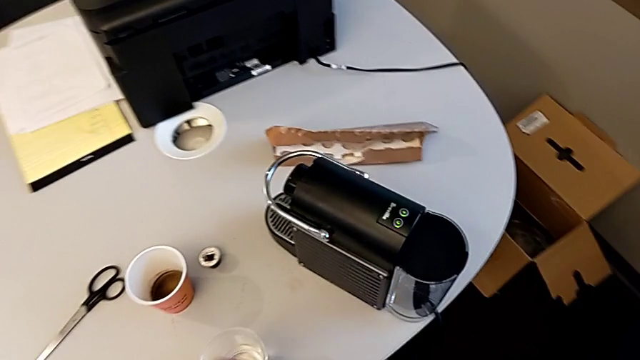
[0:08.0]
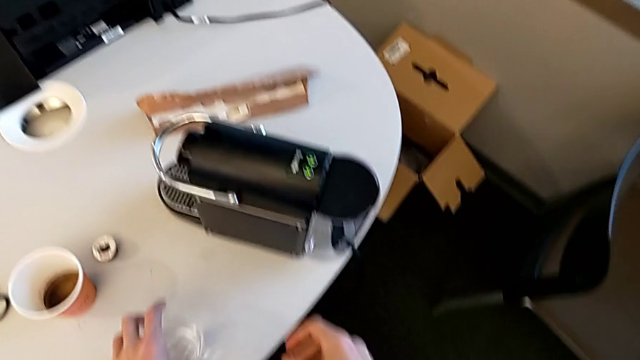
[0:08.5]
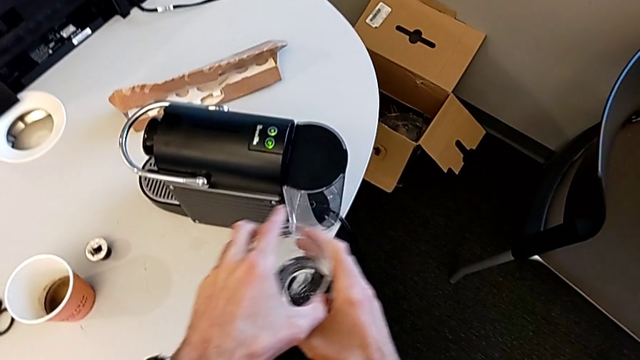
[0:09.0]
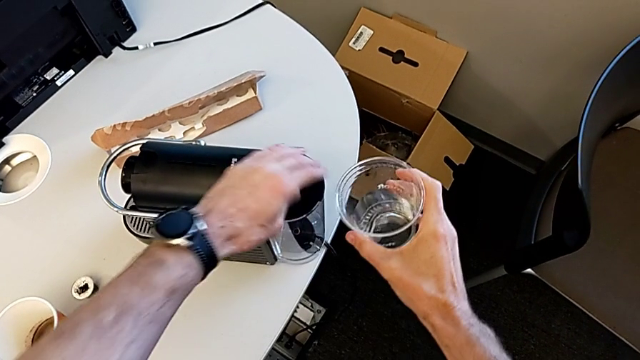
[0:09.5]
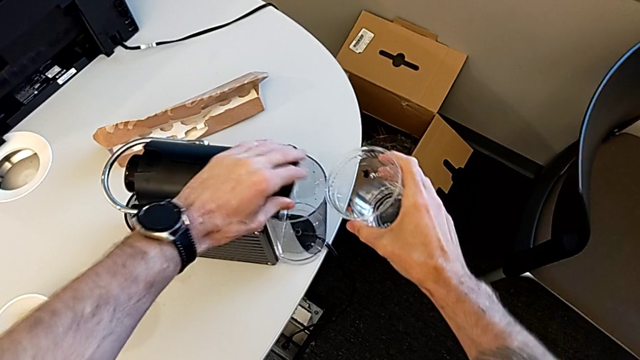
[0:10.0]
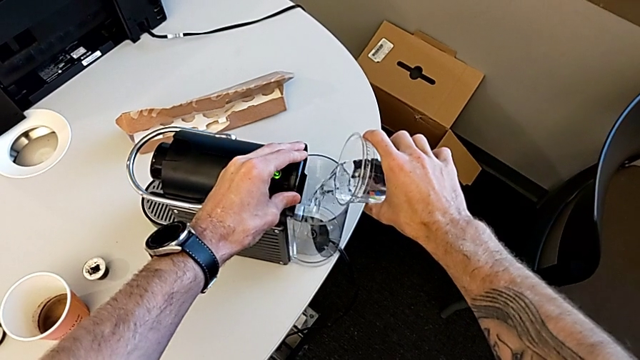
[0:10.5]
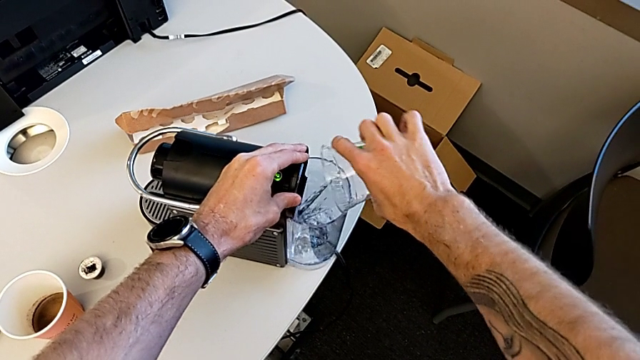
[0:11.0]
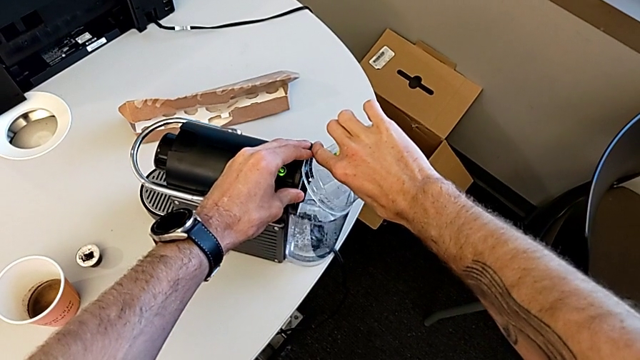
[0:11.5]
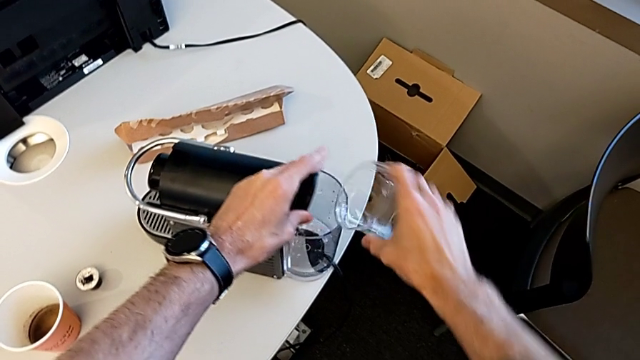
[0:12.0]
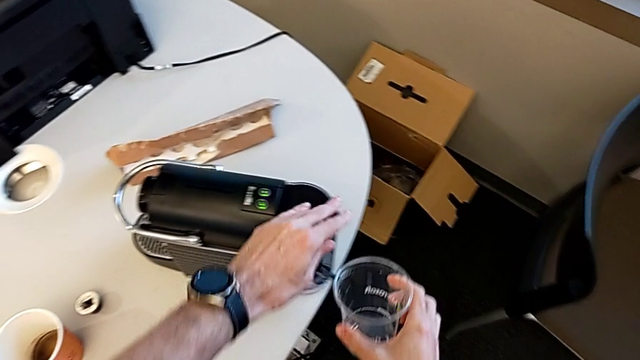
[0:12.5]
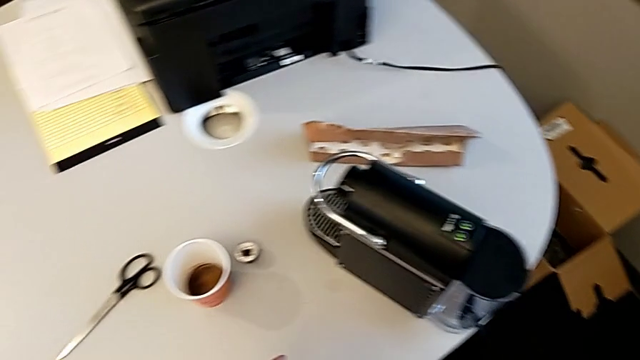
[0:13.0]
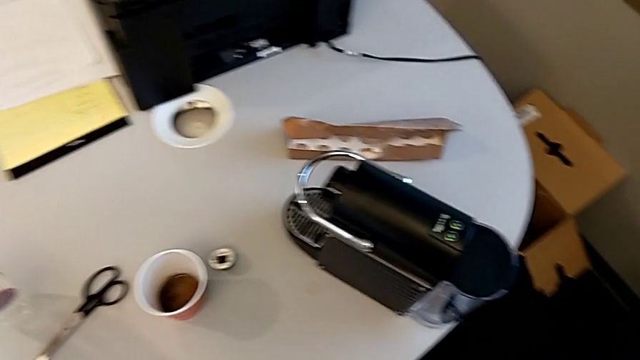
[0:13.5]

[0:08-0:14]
The camera wearer fills the container with water. They open the lid, load the water container, close the lid and place the cup.

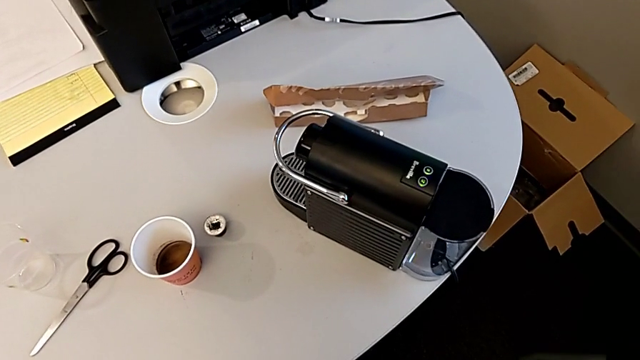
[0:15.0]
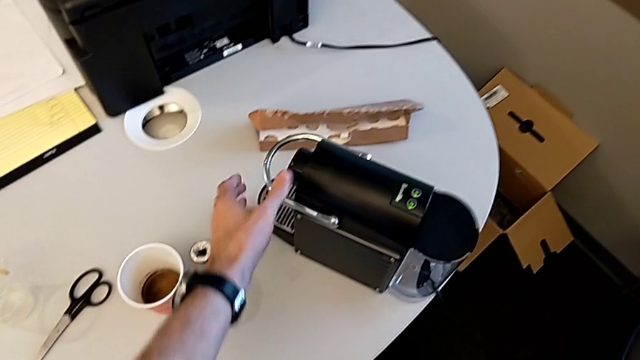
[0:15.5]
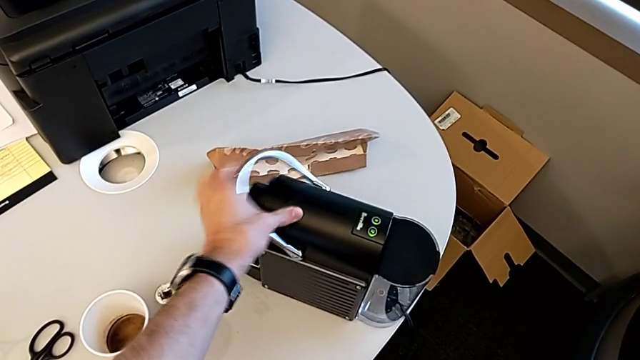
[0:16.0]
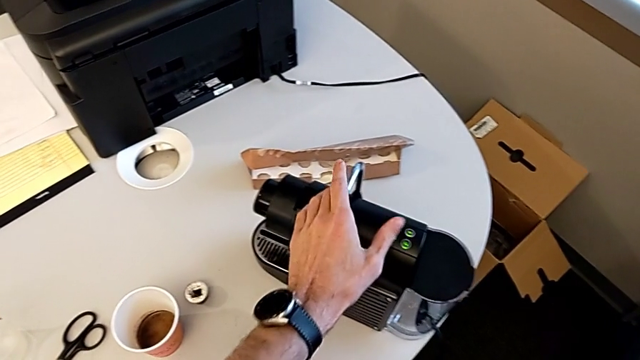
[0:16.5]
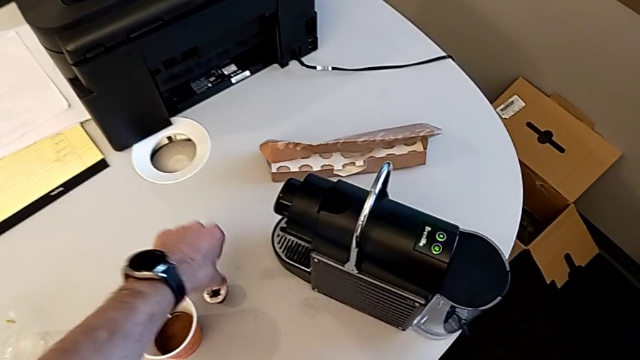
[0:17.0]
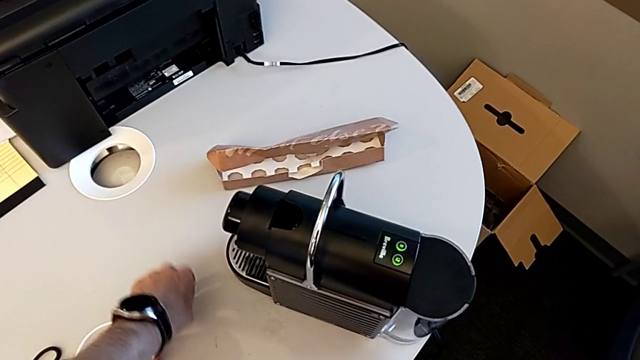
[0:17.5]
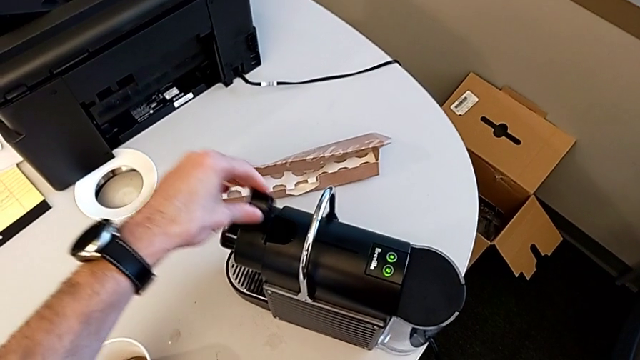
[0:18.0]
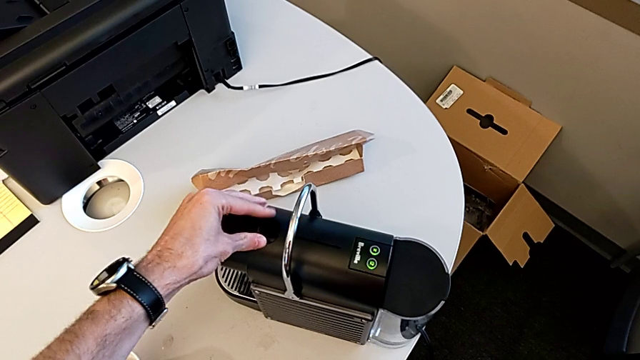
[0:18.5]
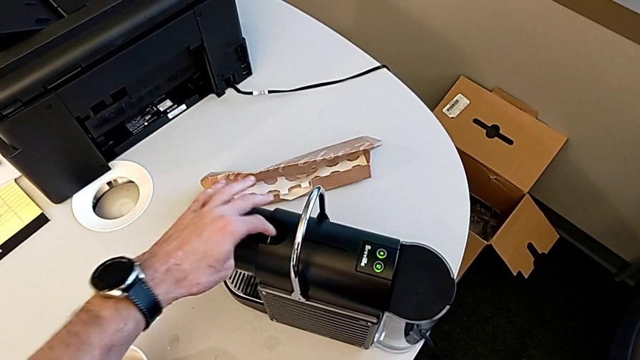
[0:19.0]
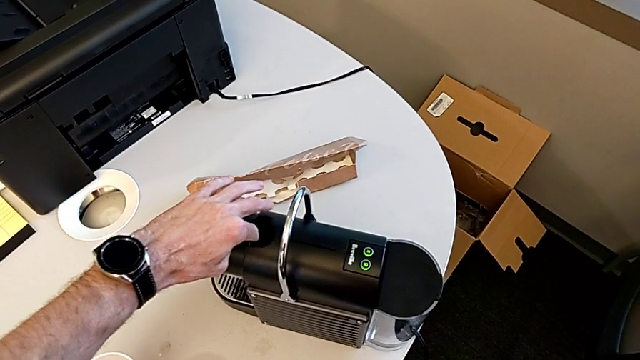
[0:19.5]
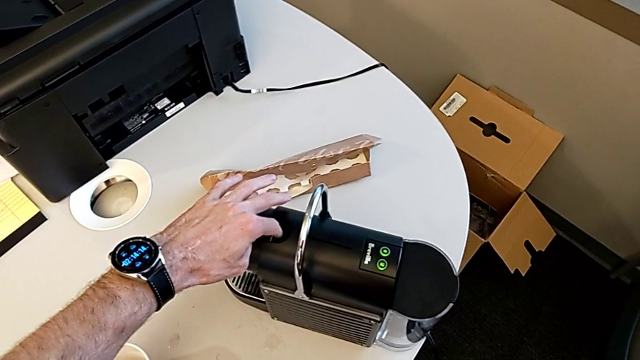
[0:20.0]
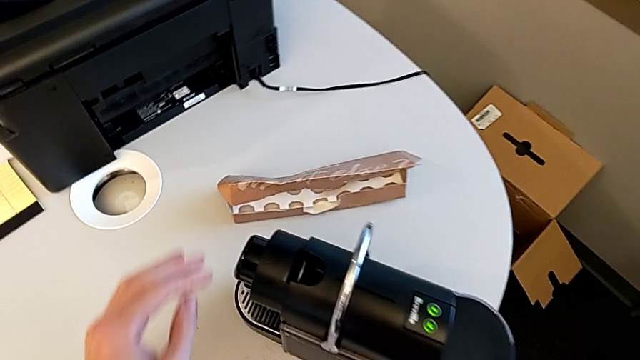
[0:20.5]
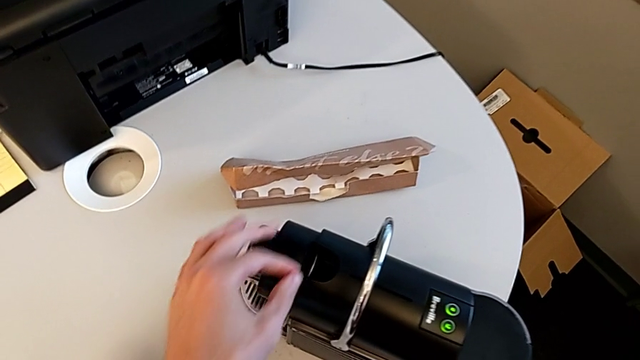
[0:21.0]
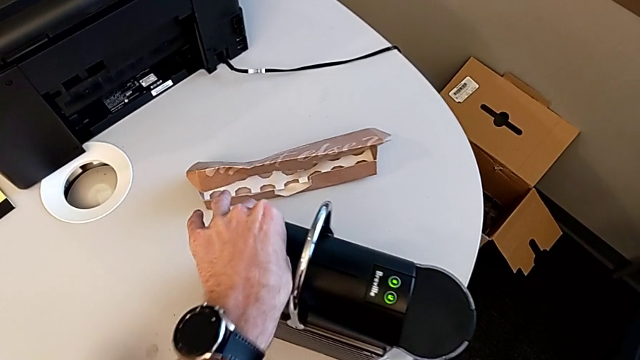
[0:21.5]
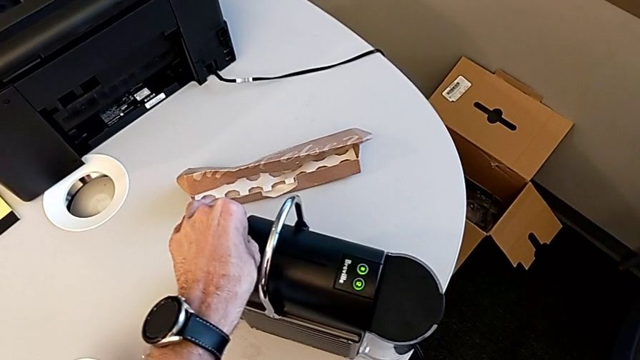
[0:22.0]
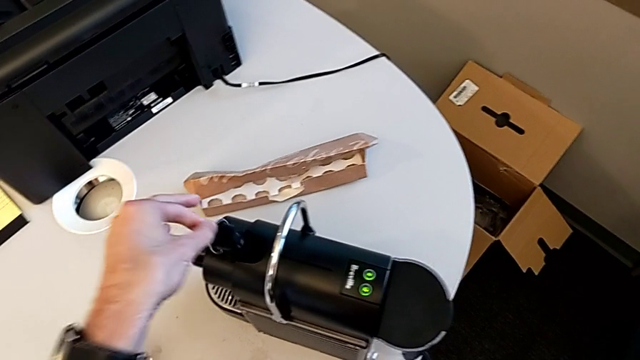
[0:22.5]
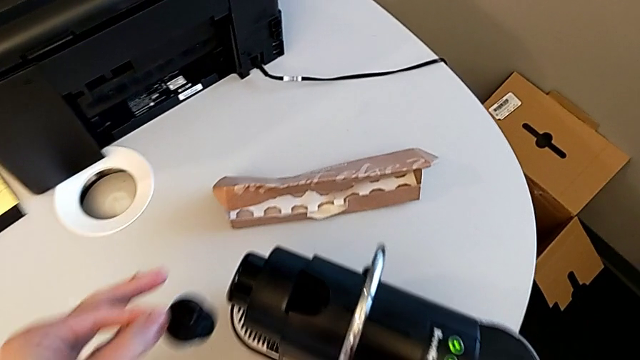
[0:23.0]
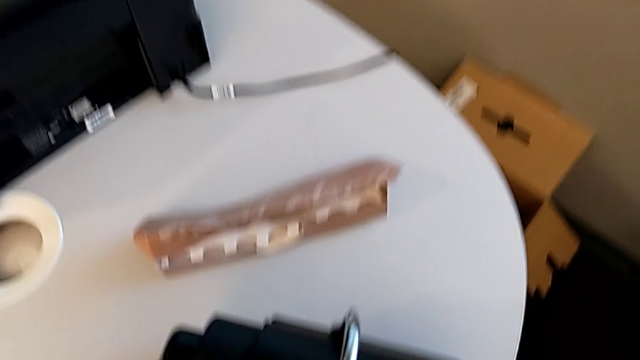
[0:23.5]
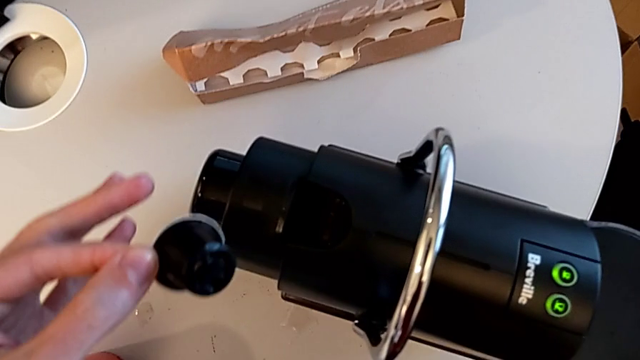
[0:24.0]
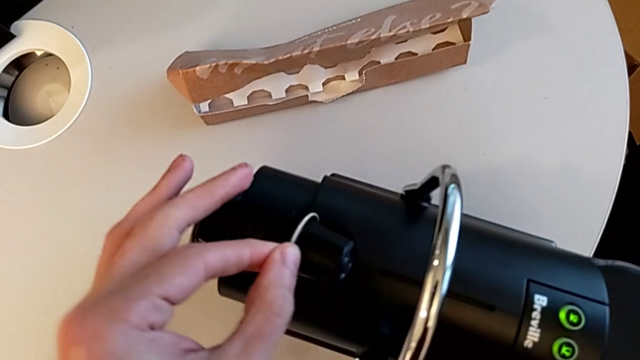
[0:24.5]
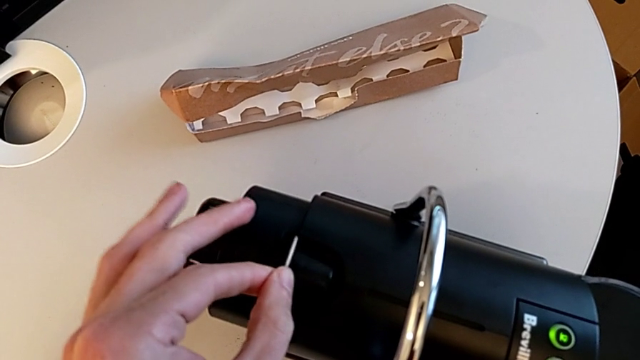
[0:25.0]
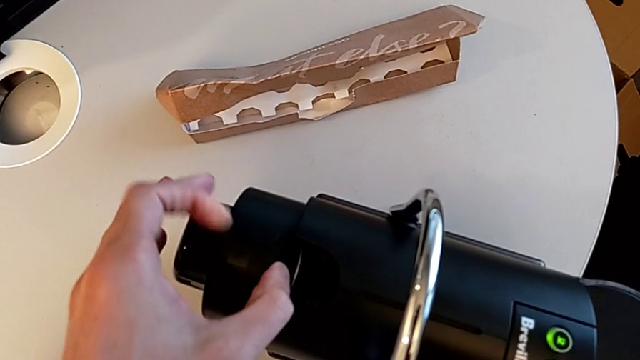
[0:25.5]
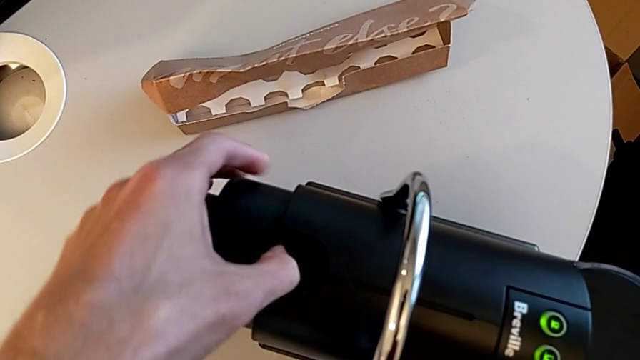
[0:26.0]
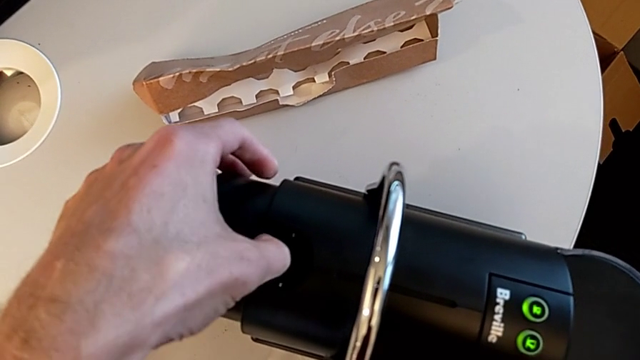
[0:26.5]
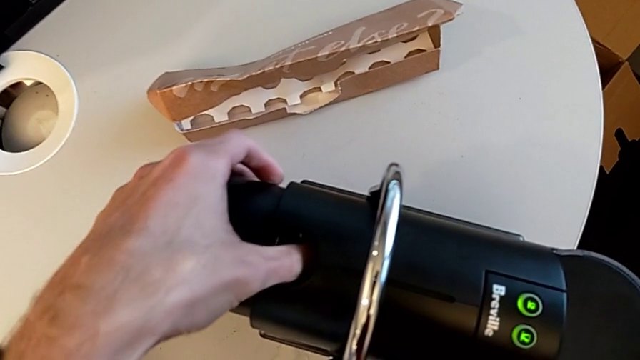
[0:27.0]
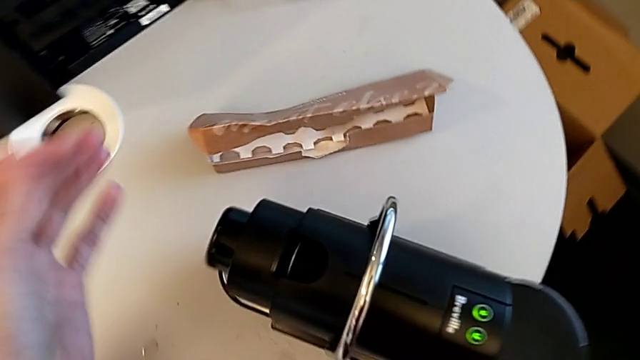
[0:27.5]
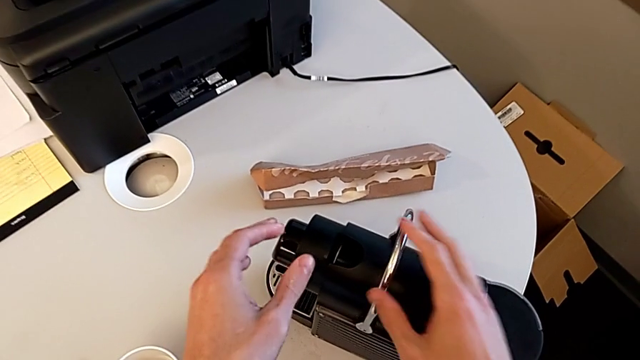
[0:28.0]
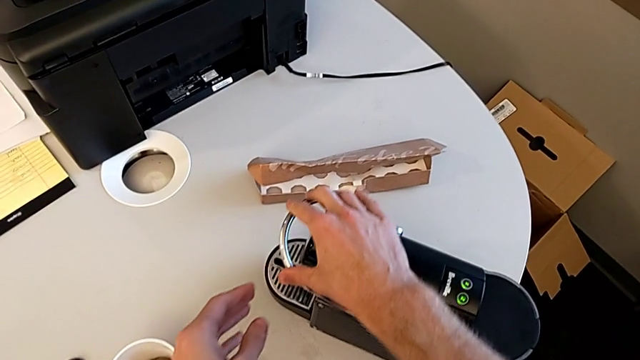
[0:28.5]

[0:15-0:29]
The camera wearer inserts a capsule into the coffee machine. They lift the lever, grab the coffee capsule, lift it, wrongly insert and withdraw it, and insert it.

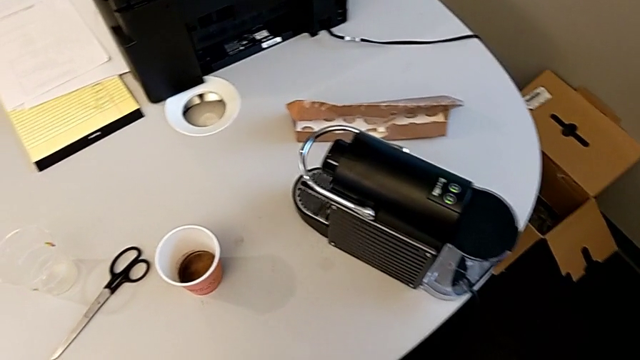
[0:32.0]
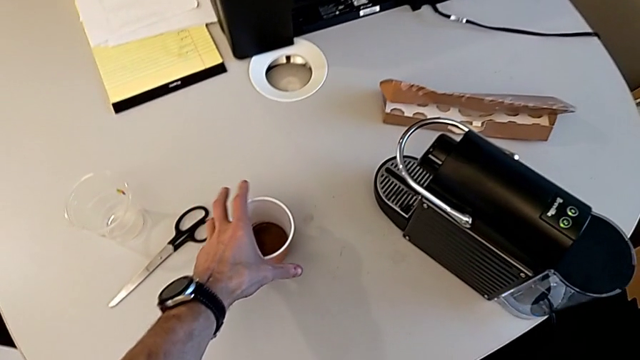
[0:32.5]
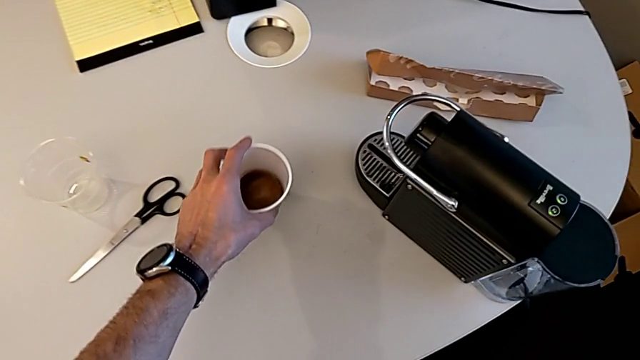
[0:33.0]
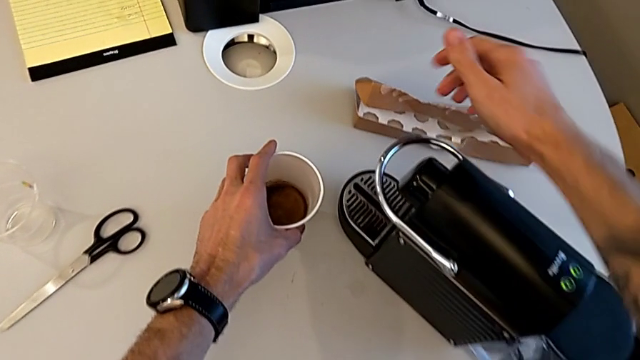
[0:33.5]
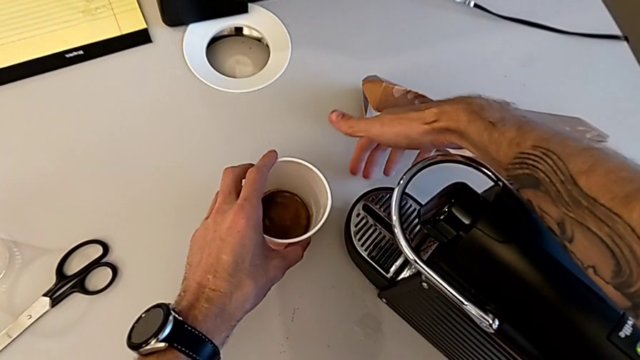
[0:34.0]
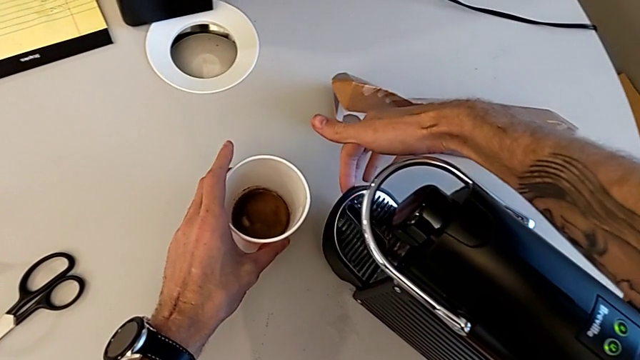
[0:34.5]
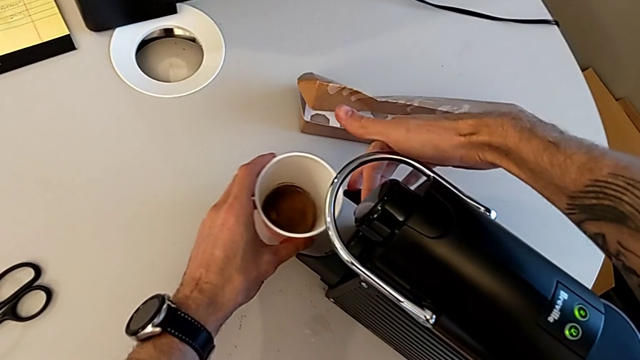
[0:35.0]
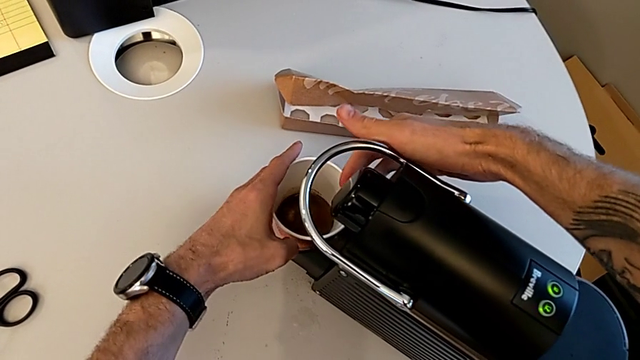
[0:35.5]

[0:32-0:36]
The camera wearer is brewing a cup of coffee. They grab the cup, lift the tray, hold the cup, place it, slide it and place it.
